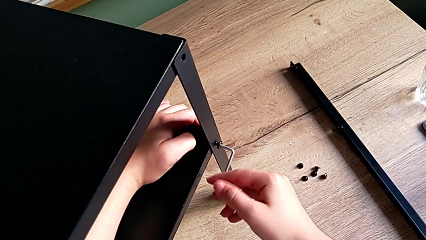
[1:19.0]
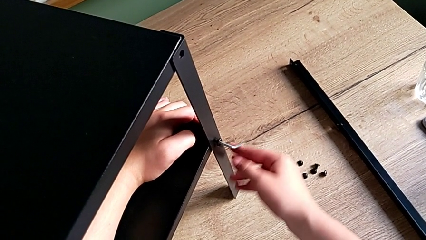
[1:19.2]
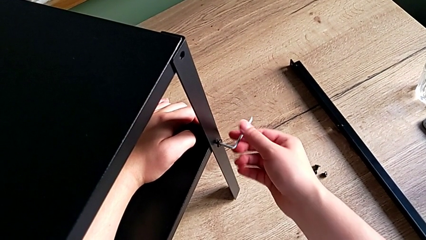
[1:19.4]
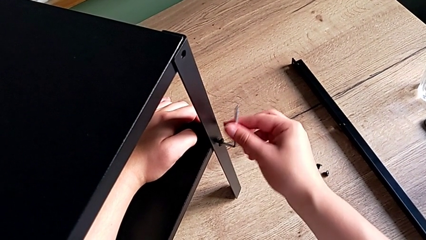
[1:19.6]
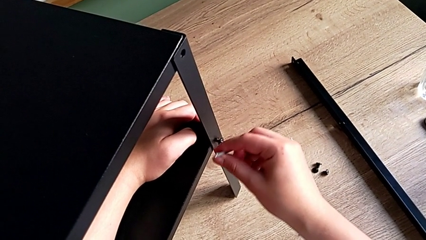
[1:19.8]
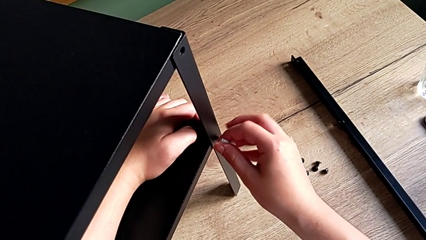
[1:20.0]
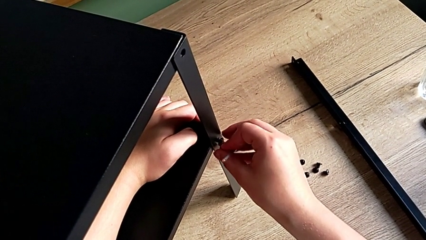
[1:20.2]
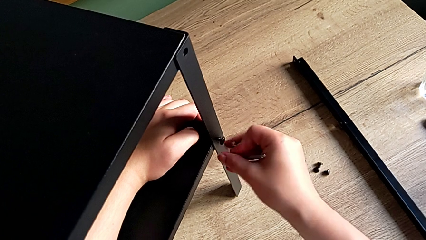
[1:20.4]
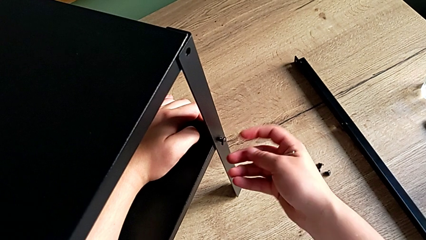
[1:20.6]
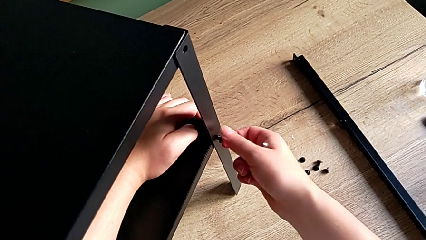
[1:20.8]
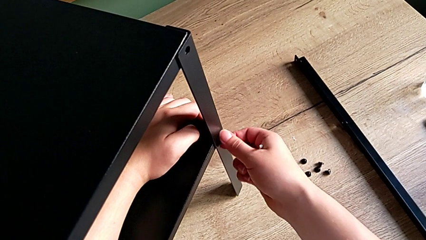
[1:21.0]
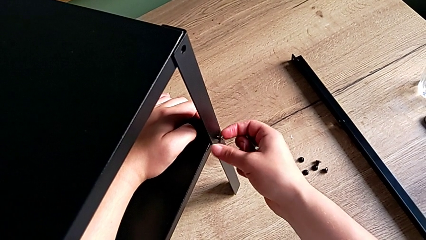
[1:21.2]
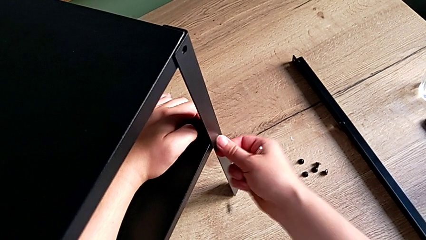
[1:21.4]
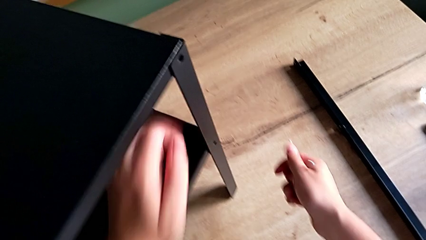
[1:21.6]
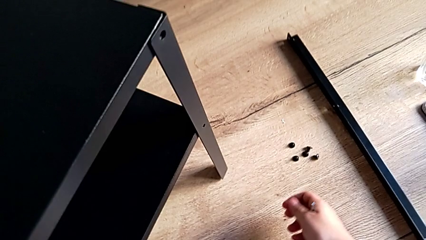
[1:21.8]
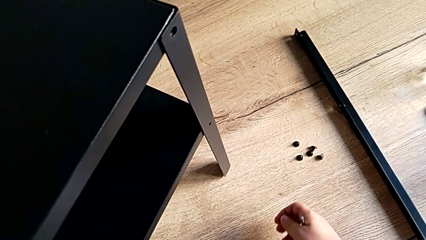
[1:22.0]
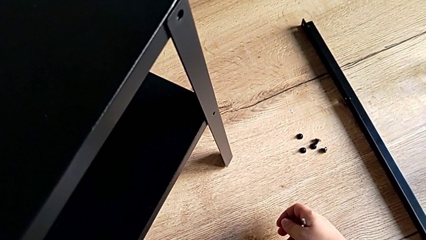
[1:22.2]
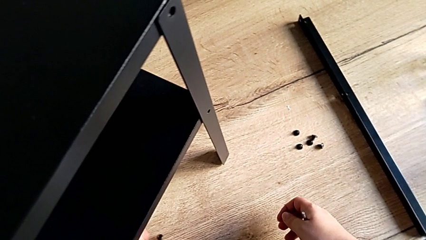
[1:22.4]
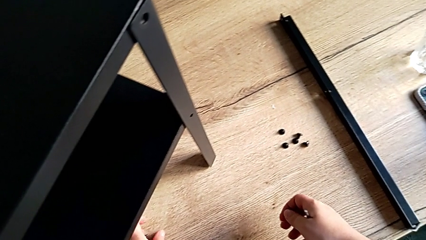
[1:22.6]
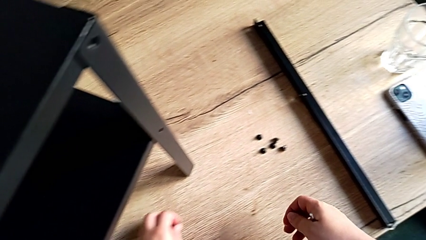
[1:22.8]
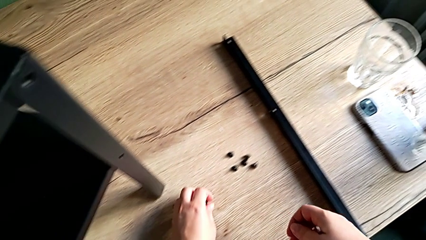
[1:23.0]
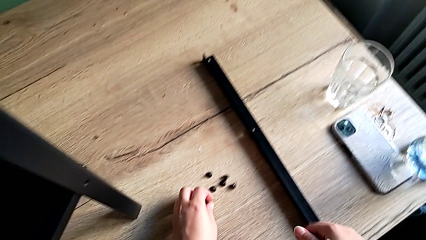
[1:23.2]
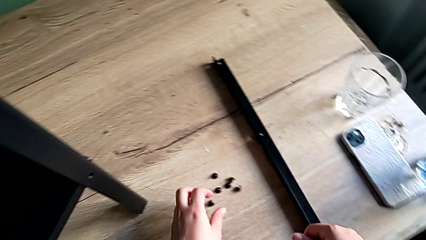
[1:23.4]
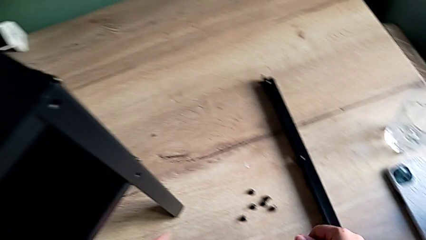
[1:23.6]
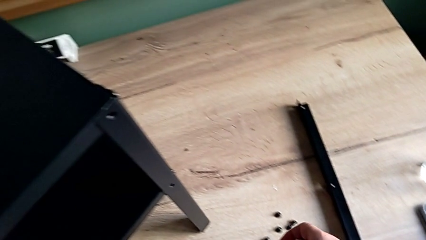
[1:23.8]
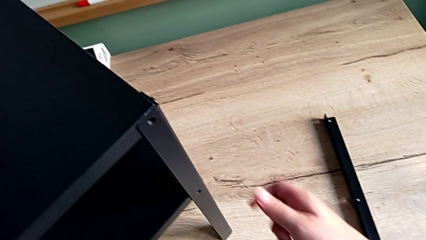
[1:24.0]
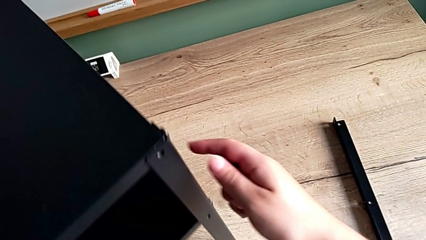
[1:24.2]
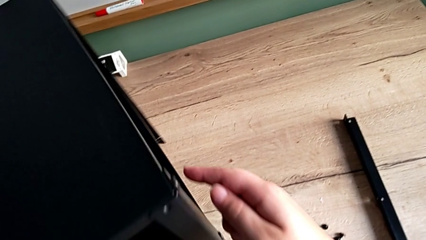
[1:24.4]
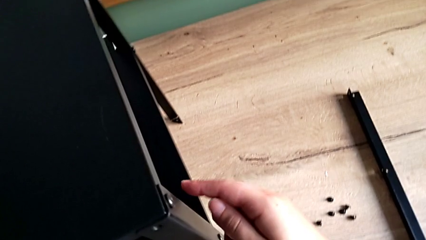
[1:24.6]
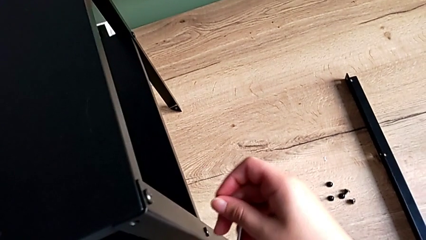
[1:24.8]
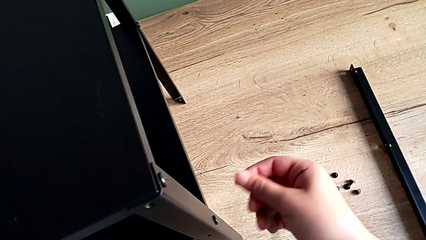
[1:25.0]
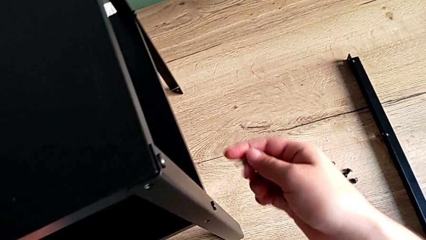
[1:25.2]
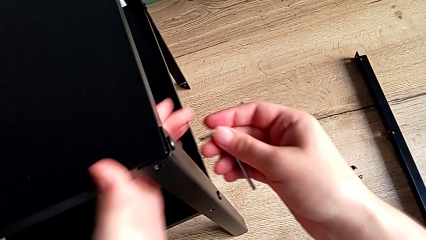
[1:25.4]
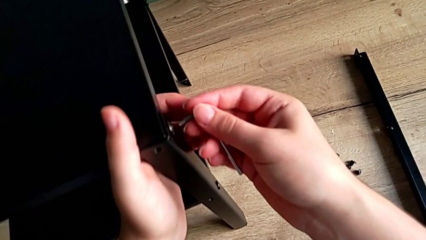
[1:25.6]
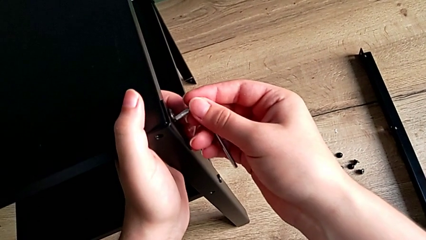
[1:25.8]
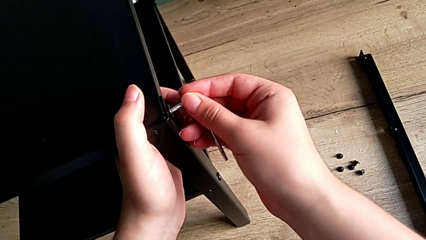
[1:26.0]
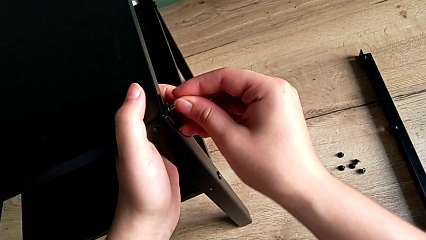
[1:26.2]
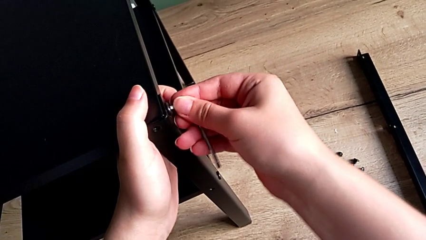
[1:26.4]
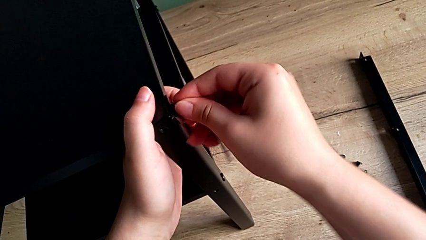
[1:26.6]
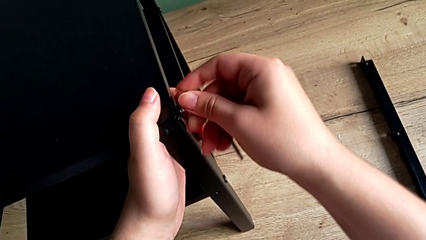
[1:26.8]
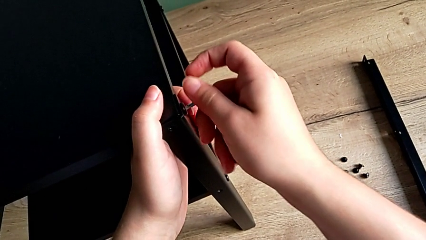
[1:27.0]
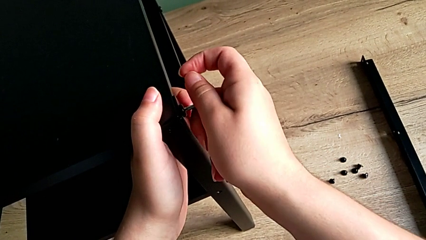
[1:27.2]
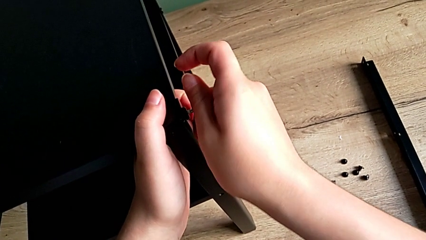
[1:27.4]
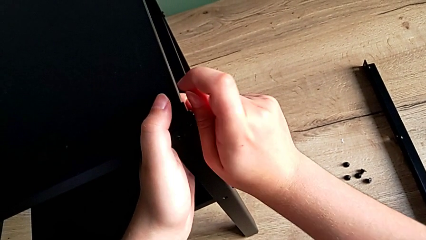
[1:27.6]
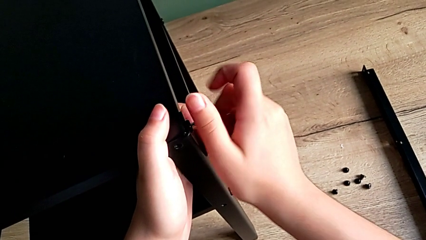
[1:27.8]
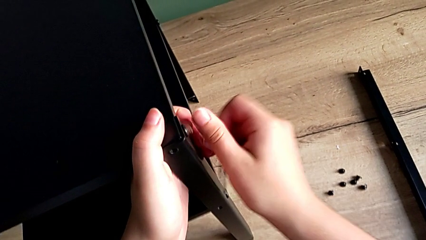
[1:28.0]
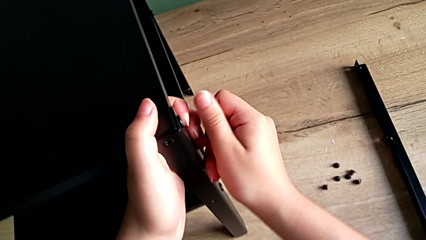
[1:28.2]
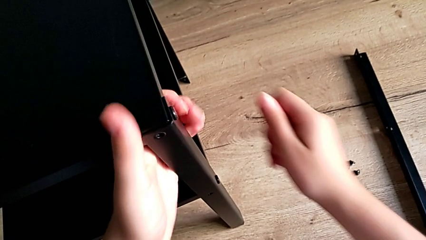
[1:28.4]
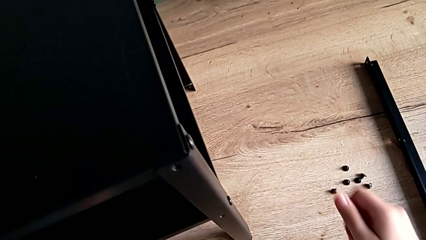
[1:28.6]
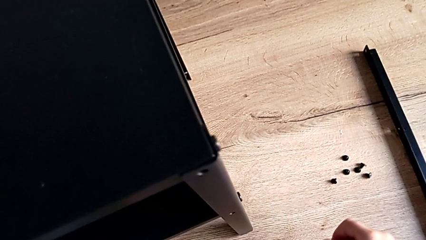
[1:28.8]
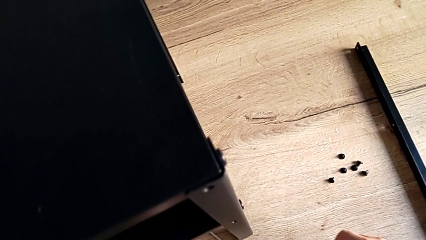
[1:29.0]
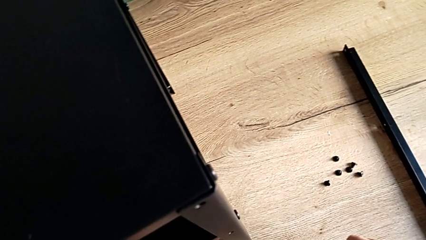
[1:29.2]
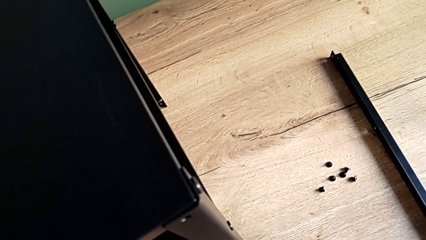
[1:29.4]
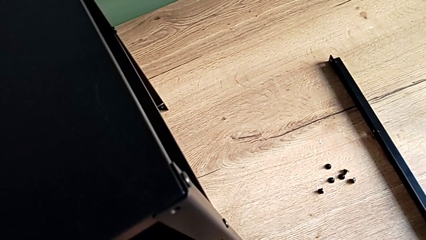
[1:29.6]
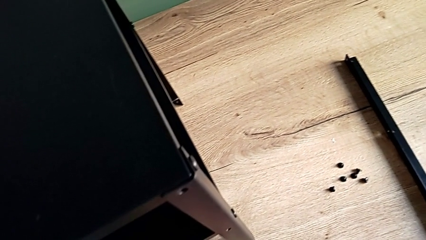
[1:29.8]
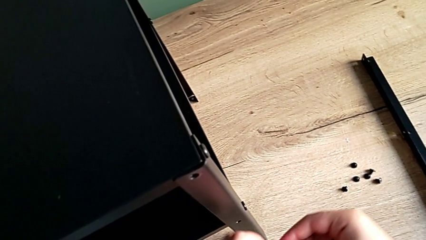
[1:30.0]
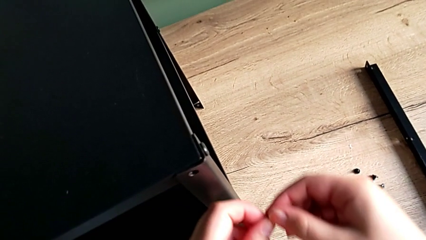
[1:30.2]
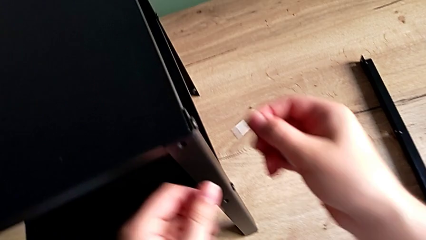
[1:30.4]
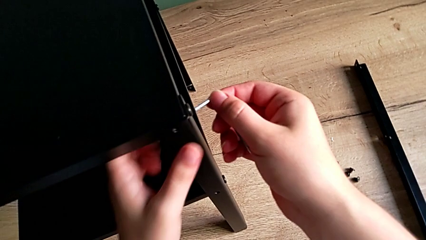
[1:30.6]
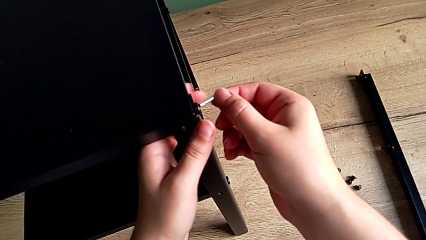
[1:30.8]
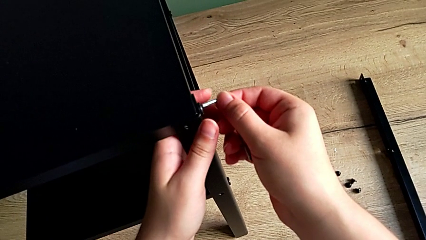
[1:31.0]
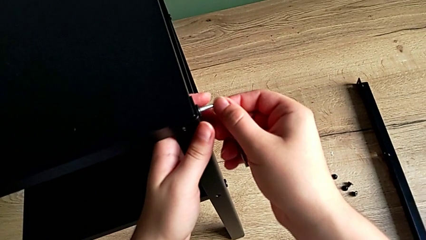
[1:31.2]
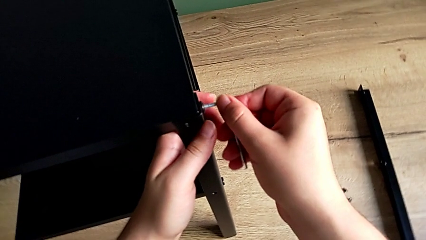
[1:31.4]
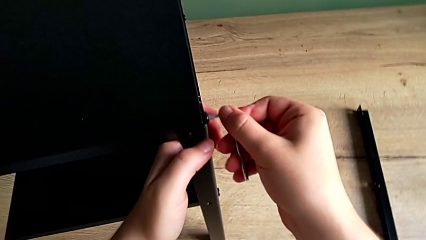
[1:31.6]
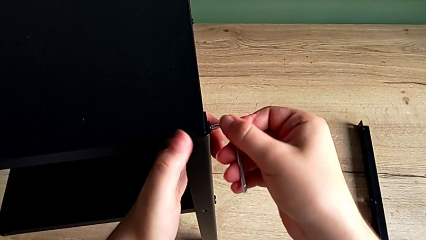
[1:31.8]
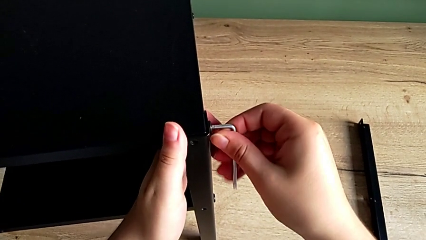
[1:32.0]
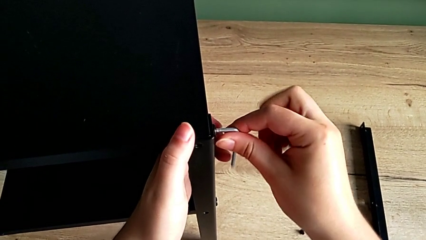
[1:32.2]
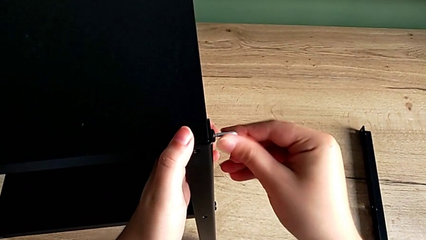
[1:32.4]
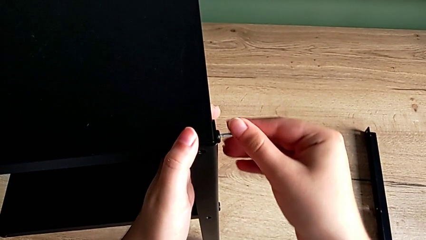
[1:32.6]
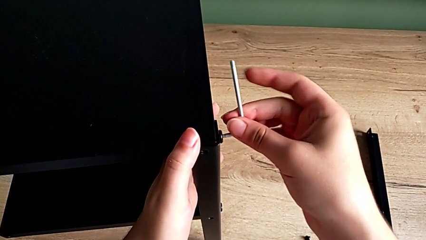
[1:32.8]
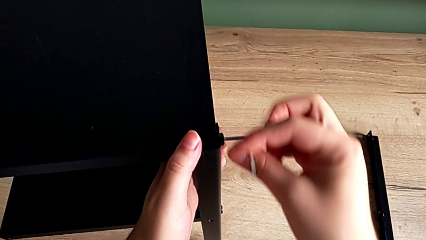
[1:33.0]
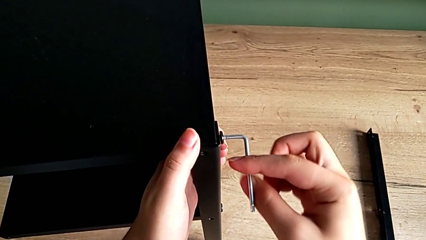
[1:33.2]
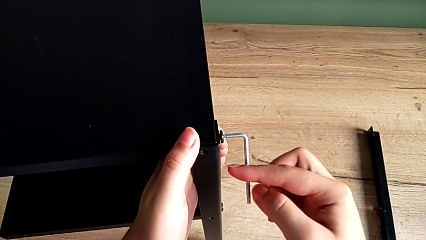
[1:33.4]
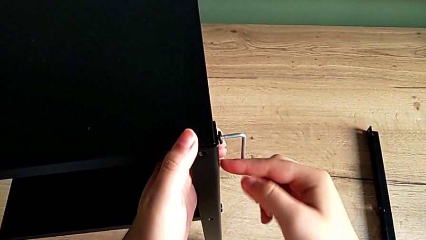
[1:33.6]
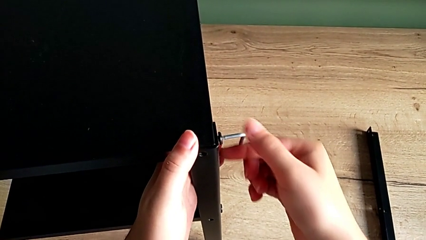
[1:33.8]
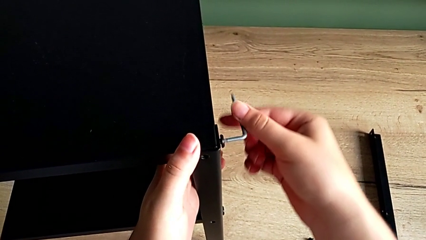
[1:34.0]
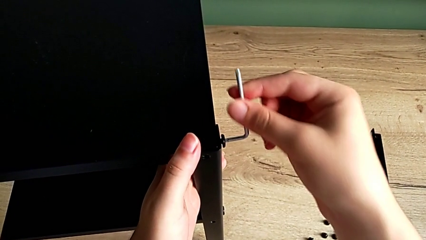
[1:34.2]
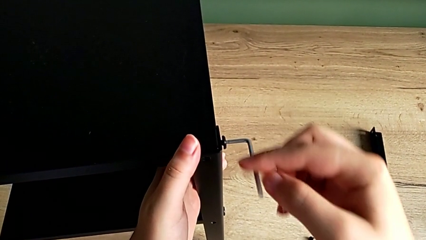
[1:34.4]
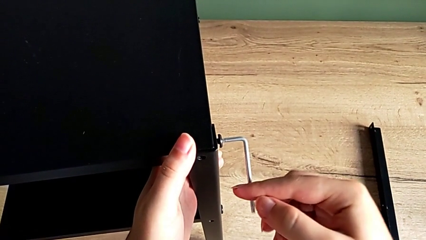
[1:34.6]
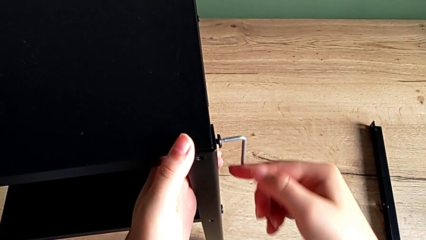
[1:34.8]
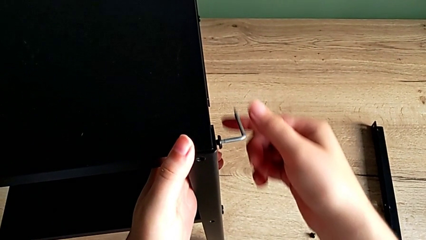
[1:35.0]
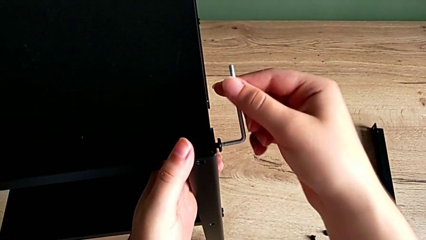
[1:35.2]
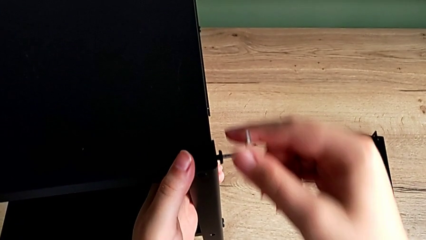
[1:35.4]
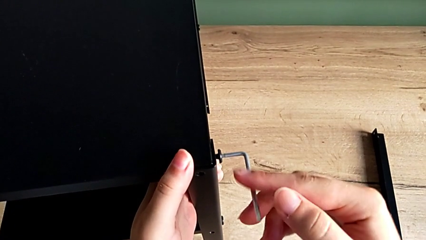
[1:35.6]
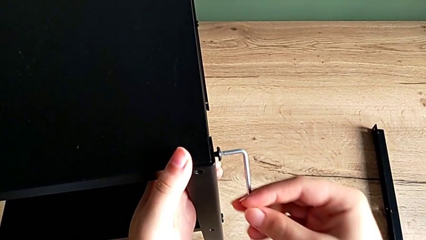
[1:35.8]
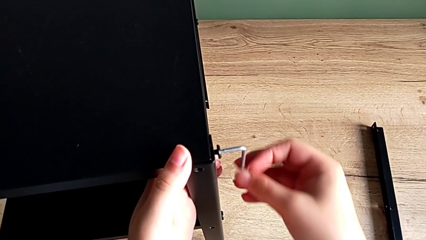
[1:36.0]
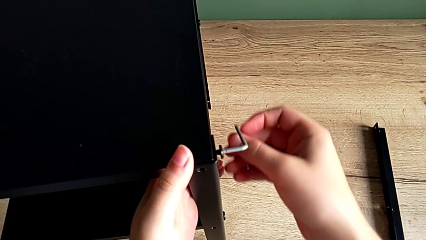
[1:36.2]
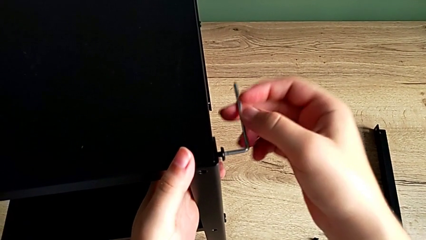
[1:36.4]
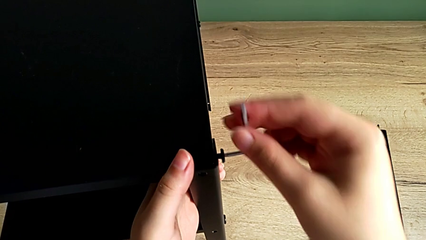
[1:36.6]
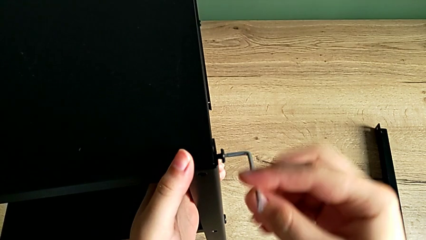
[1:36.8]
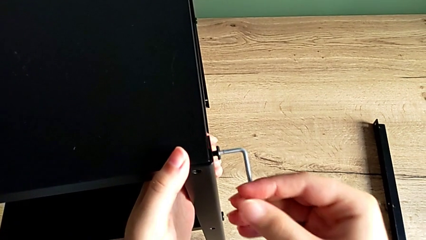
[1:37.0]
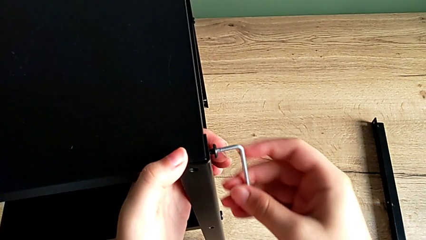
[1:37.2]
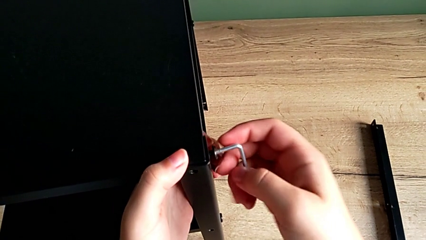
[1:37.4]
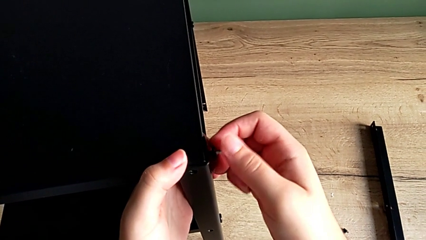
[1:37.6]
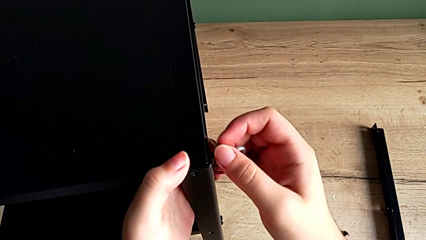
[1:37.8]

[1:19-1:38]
The camera wearer is unscrewing the leg. They withdraw the Allen wrench, unscrew the hex socket head, wrongly drop it, place the hex socket head, align the nightstand, insert the Allen wrench, wrongly drop it, grab the Allen wrench, insert it, unscrew the hex socket head and withdraw the Allen wrench.
